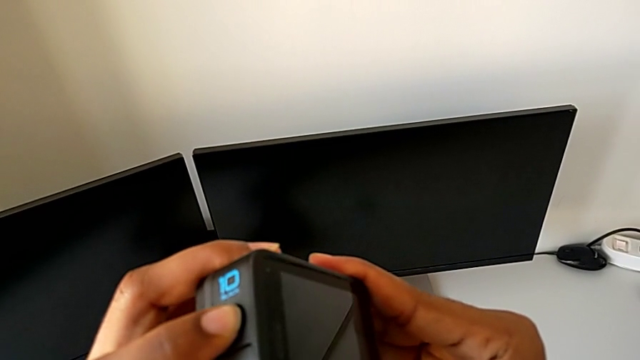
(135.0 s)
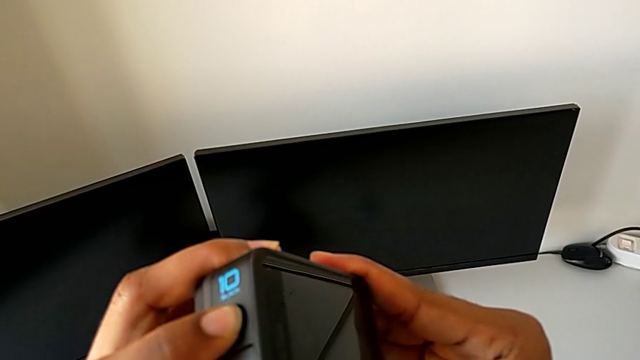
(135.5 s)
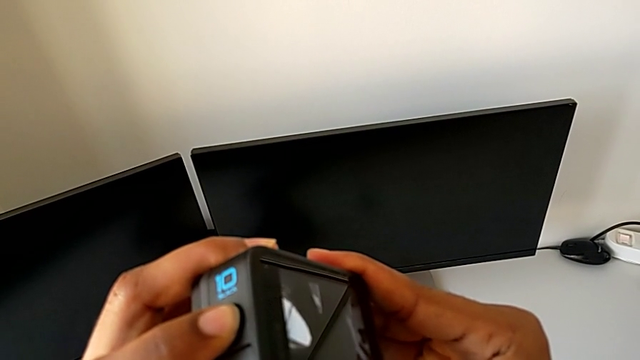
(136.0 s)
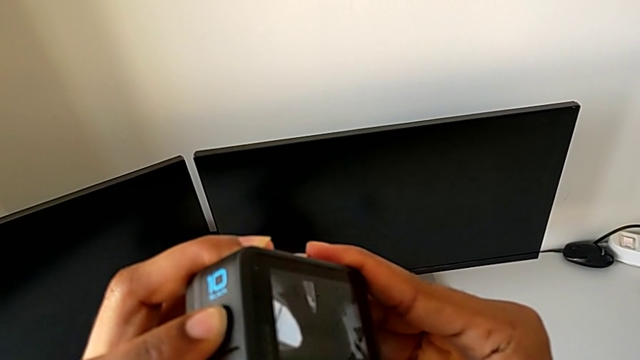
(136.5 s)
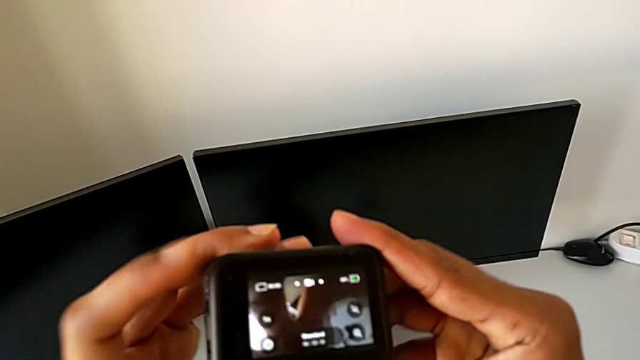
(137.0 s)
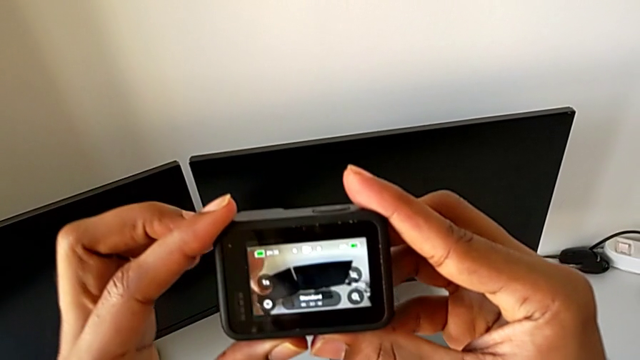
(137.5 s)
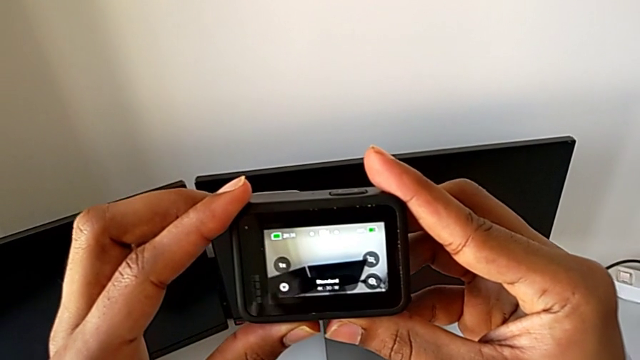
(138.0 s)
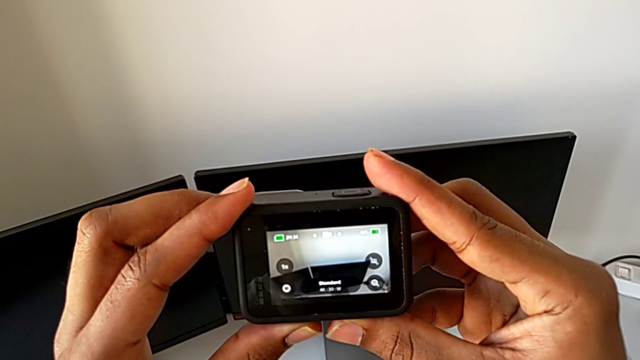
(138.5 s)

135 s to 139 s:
The camera wearer is turning on their GoPro. They press the button.

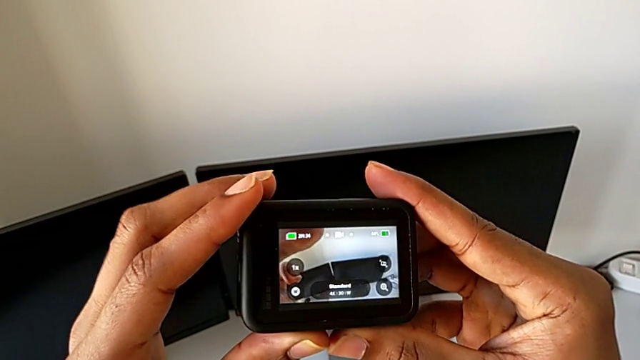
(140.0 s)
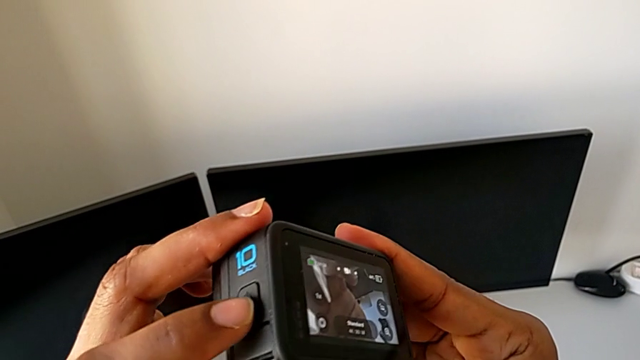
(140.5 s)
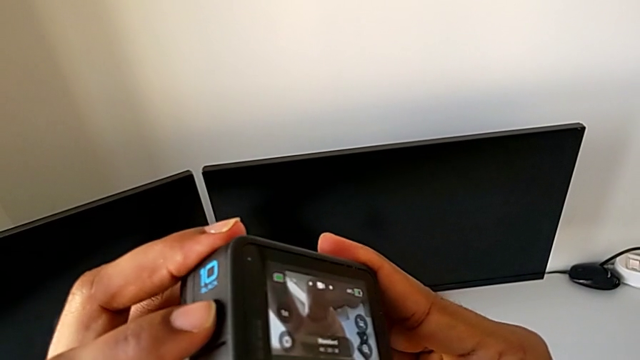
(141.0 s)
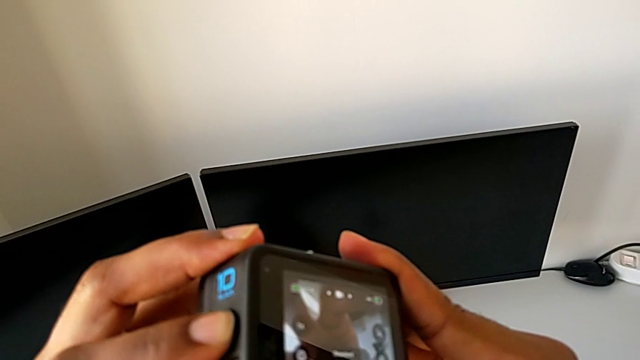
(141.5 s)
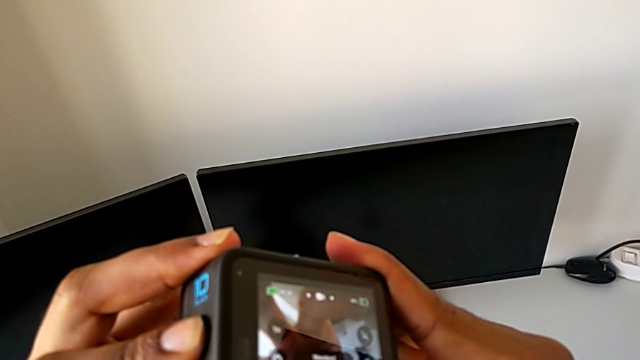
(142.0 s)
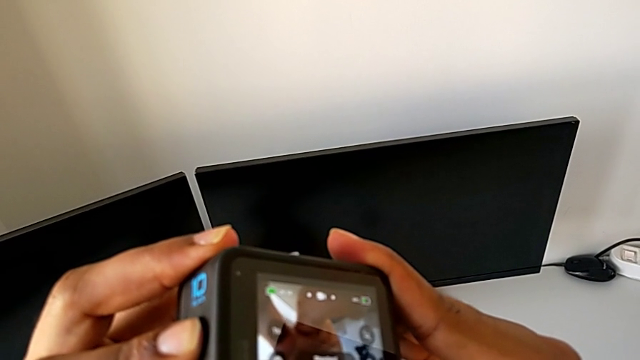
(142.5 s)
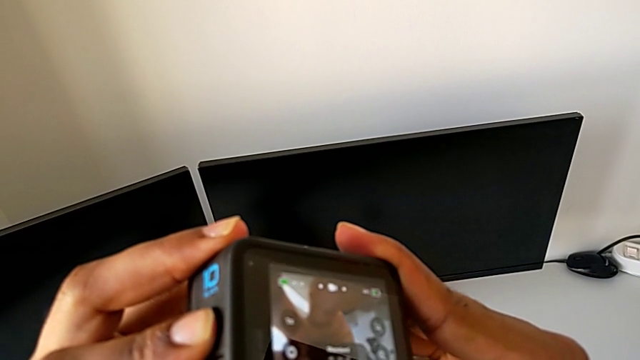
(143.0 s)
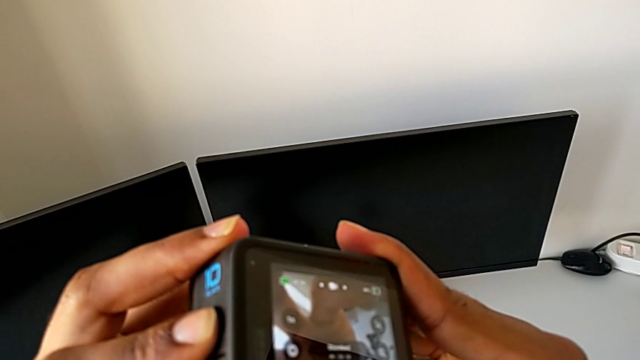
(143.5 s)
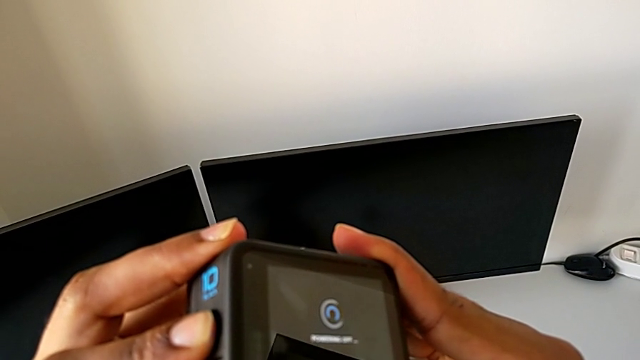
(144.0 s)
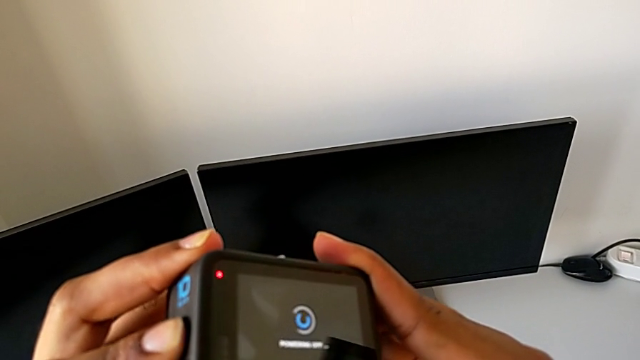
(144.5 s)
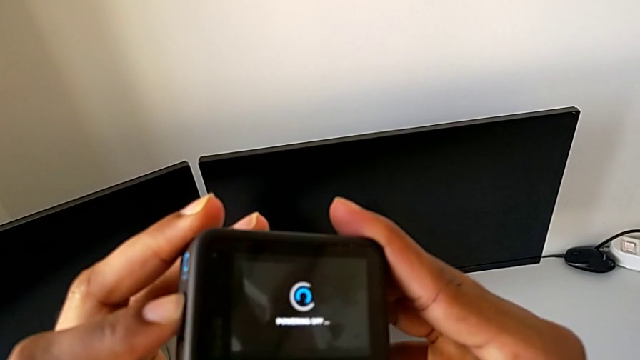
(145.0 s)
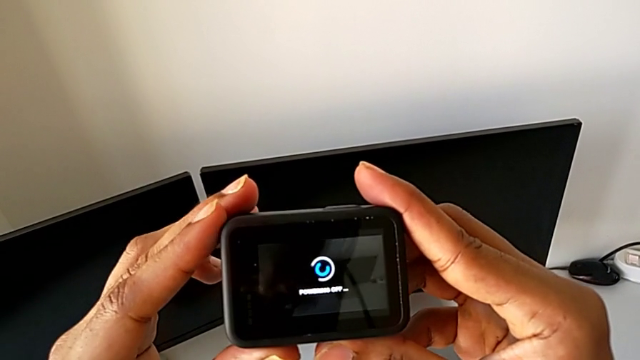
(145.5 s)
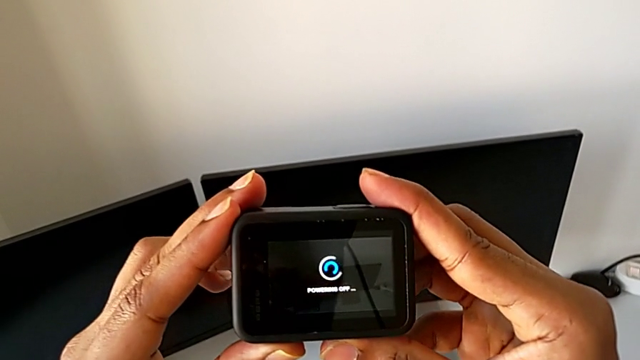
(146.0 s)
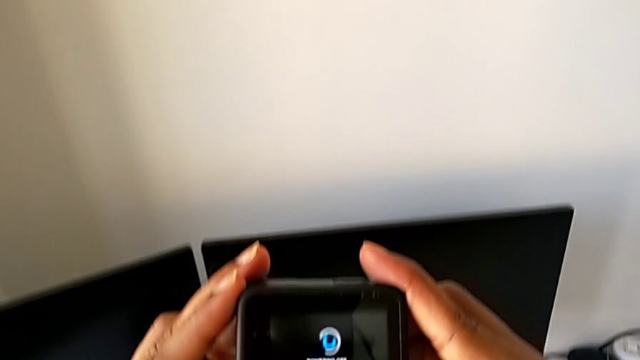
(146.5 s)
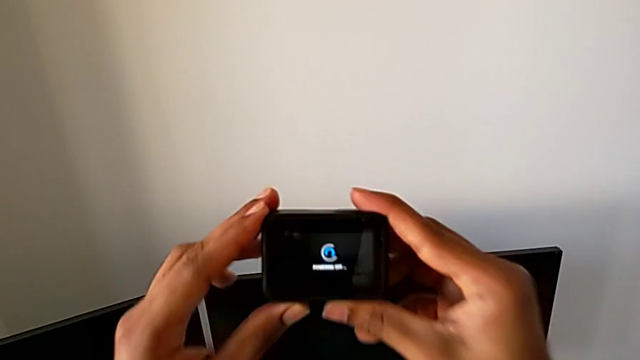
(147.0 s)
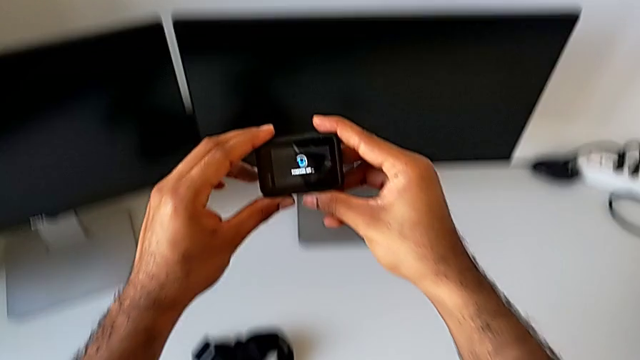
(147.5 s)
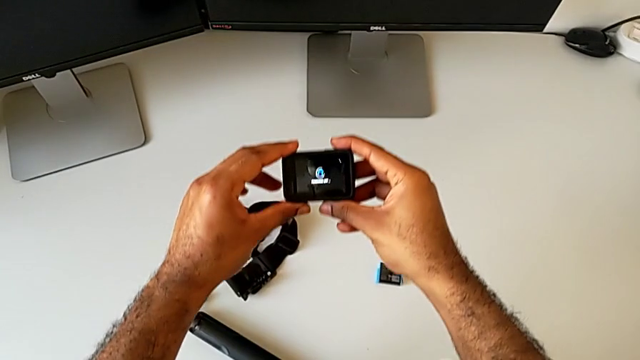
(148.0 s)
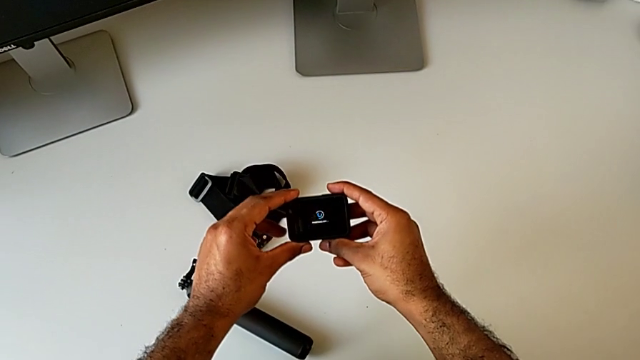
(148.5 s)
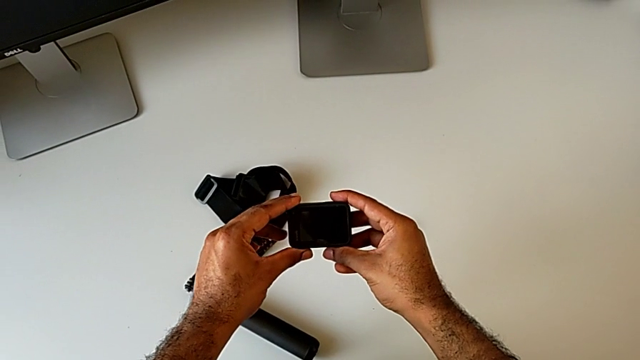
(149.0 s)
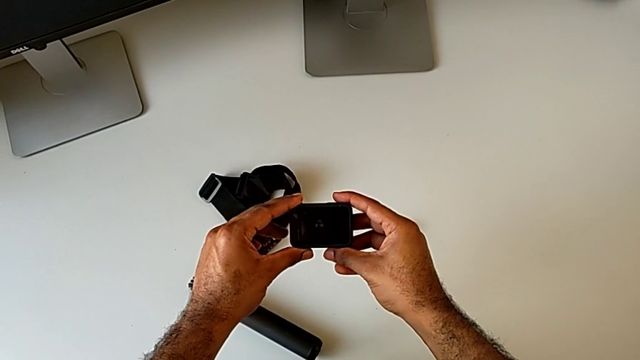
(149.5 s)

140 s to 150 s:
The camera wearer turns off their GoPro. They press the button and turn off the GoPro.

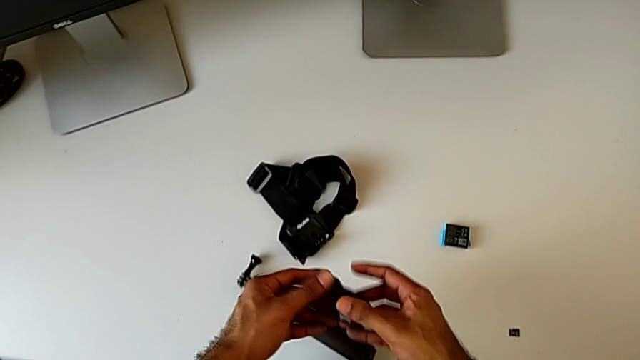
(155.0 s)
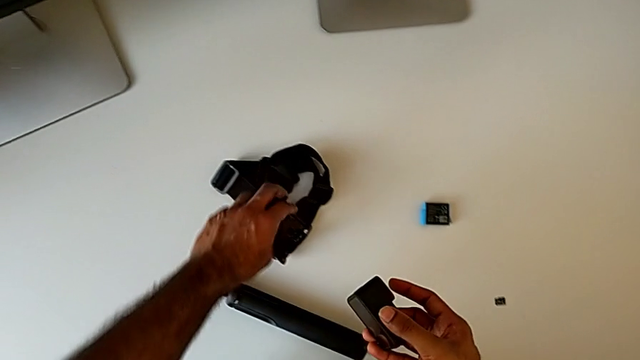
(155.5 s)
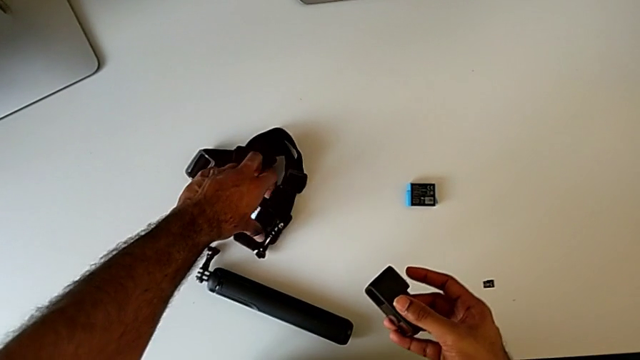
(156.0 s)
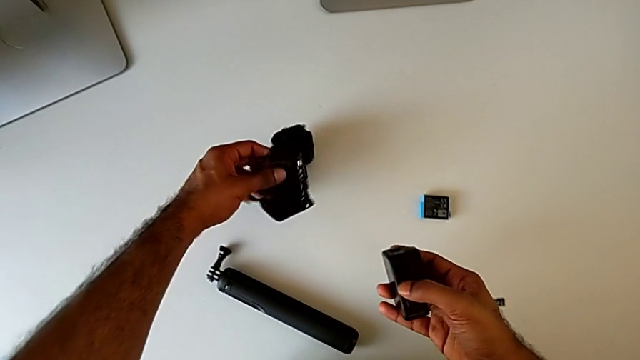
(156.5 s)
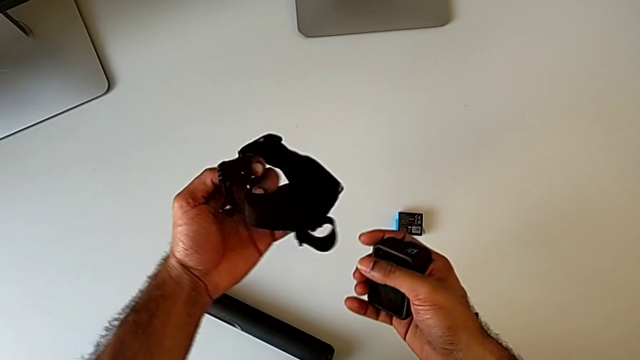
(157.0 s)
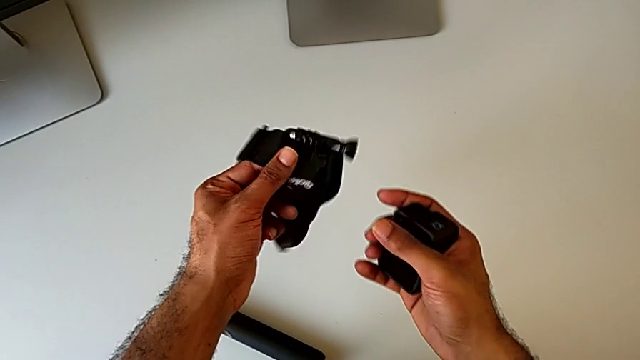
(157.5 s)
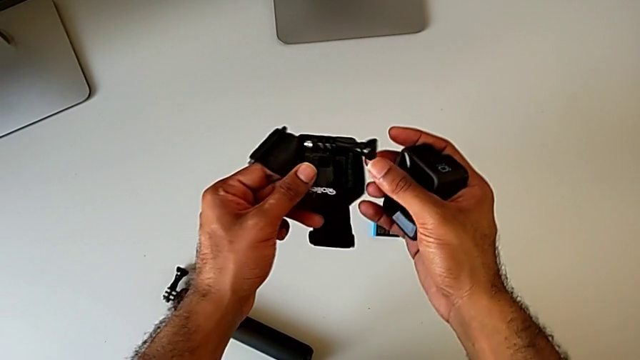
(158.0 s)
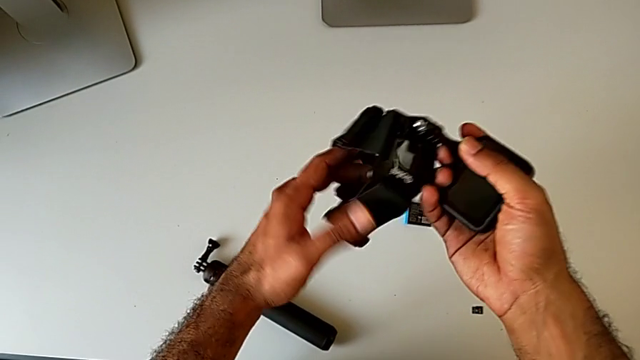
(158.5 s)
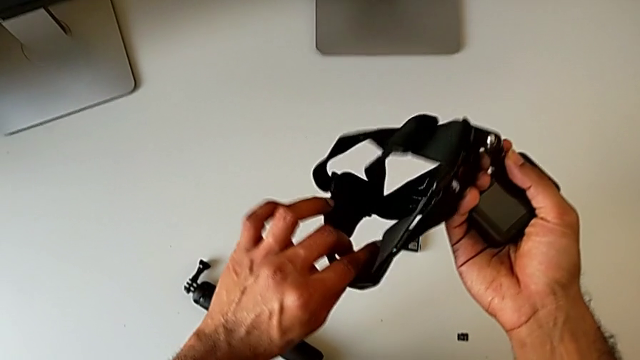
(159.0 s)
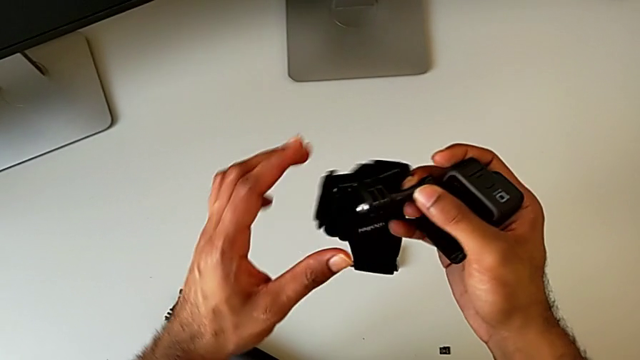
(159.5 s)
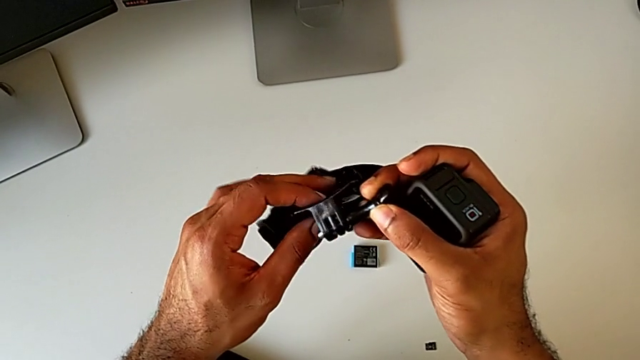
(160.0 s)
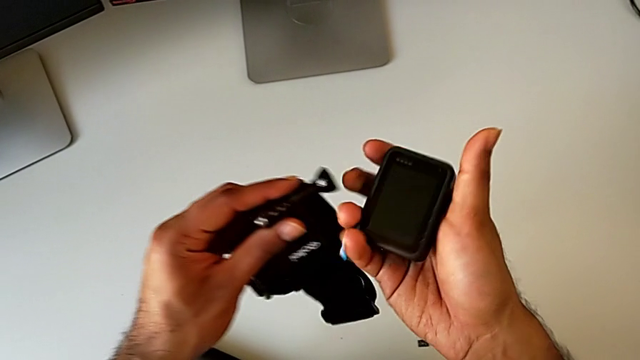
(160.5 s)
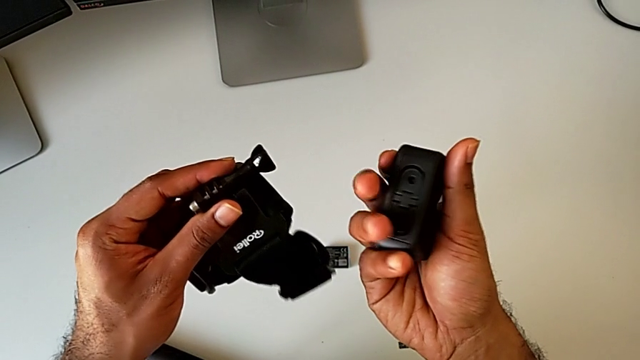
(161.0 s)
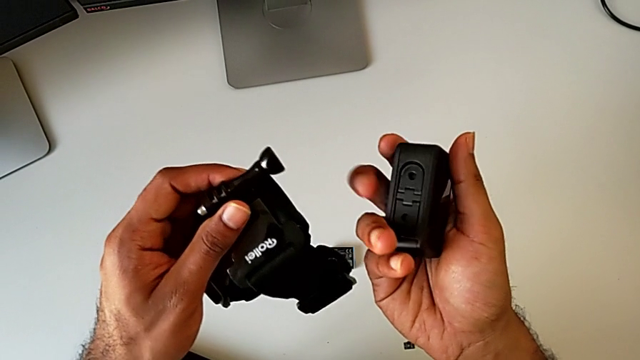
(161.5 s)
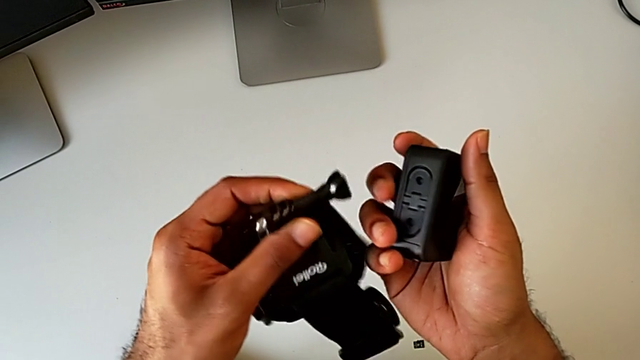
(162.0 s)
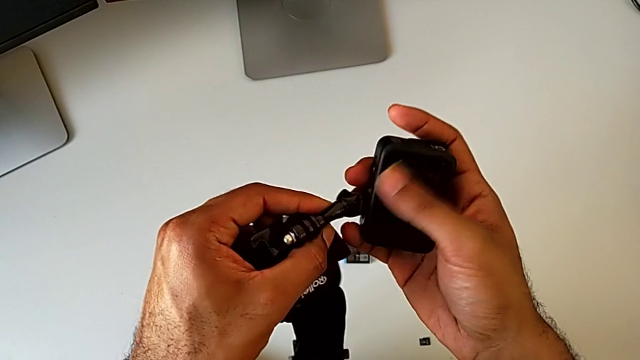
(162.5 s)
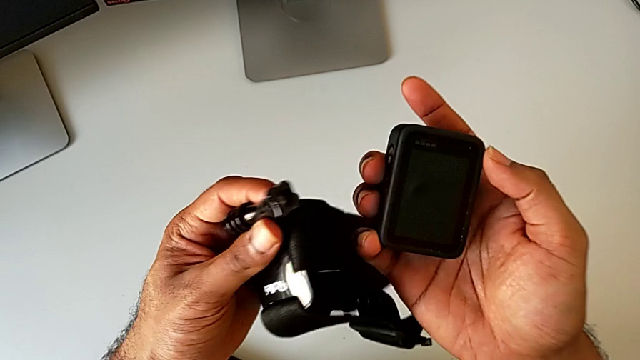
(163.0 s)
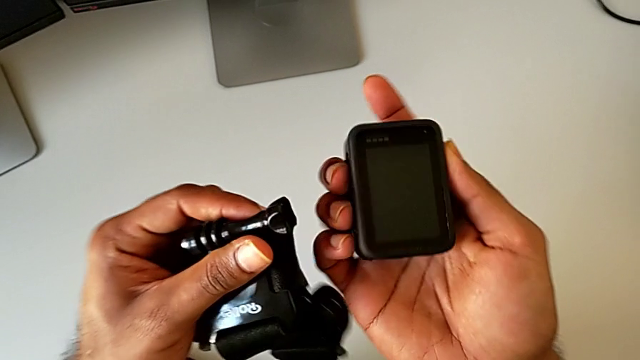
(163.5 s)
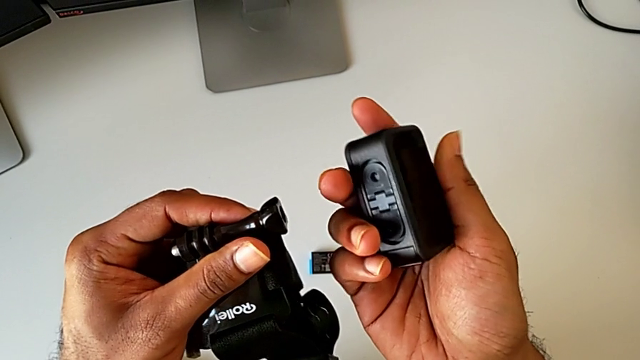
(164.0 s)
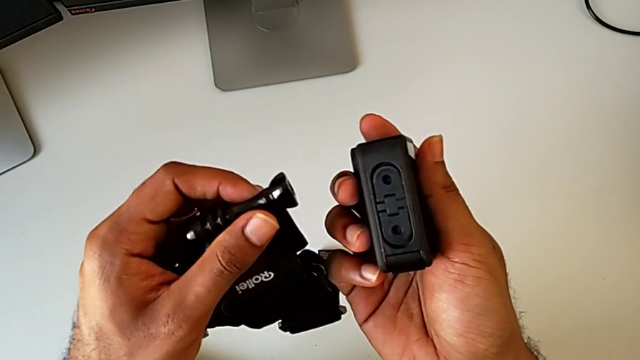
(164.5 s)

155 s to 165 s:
The camera wearer is assembling the GoPro onto the strap. They lift the strap, inspect the strap and begin to inspect the GoPro.
